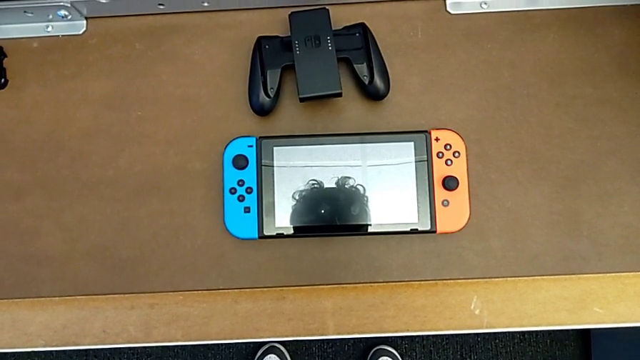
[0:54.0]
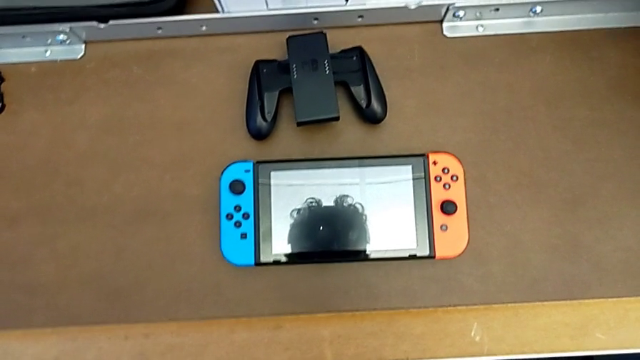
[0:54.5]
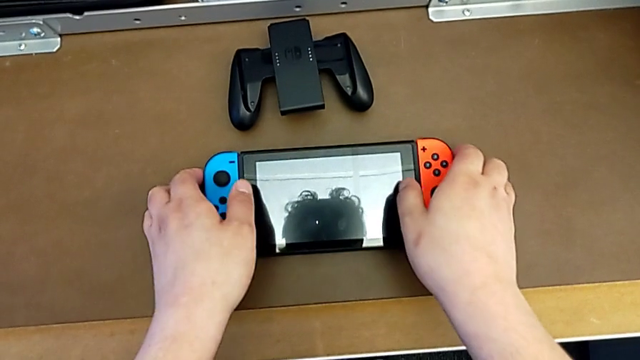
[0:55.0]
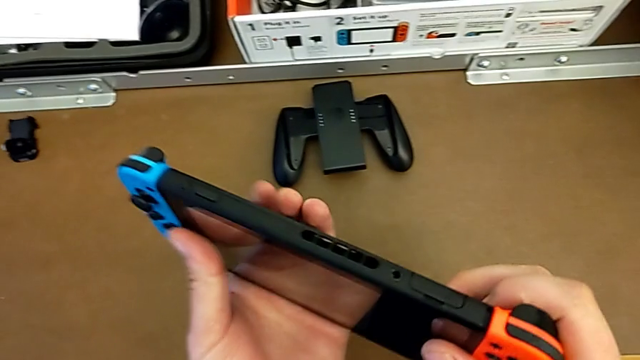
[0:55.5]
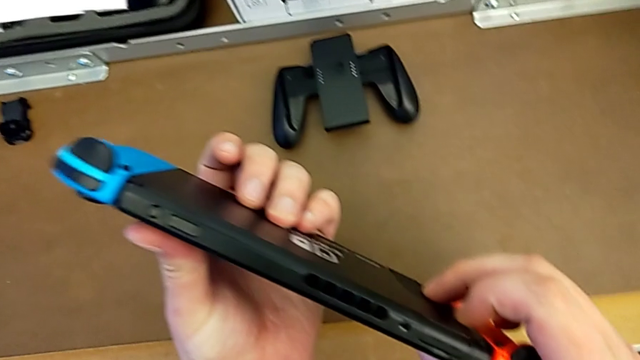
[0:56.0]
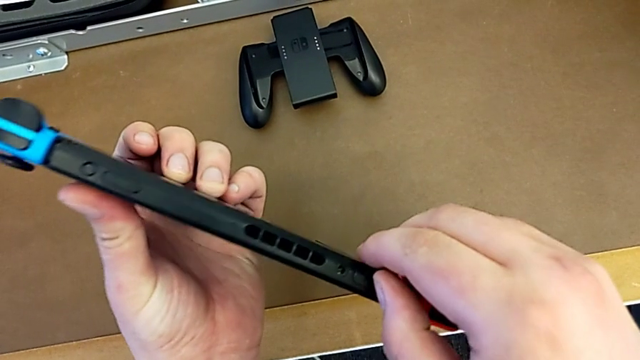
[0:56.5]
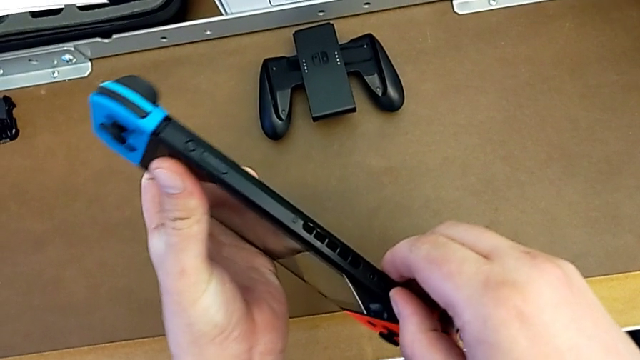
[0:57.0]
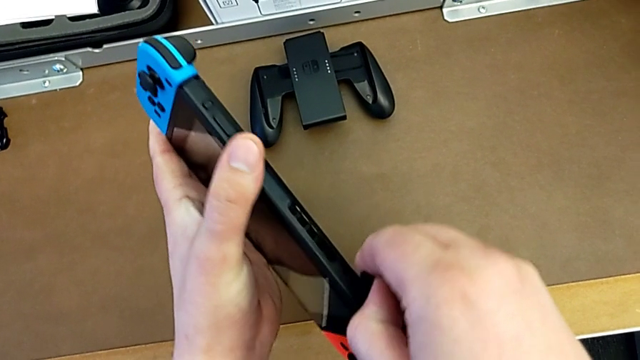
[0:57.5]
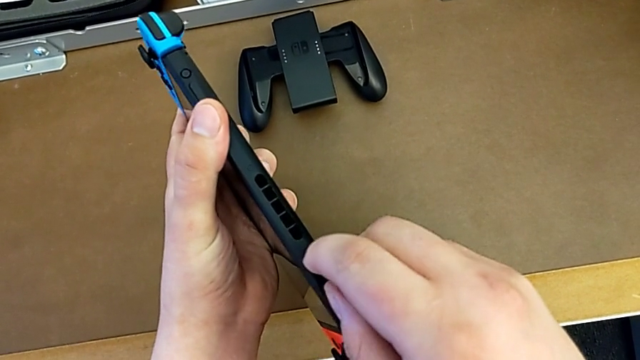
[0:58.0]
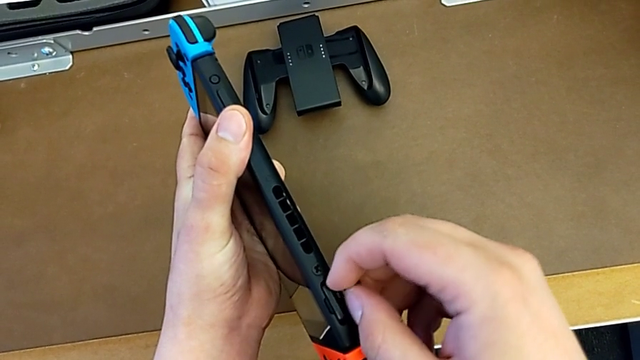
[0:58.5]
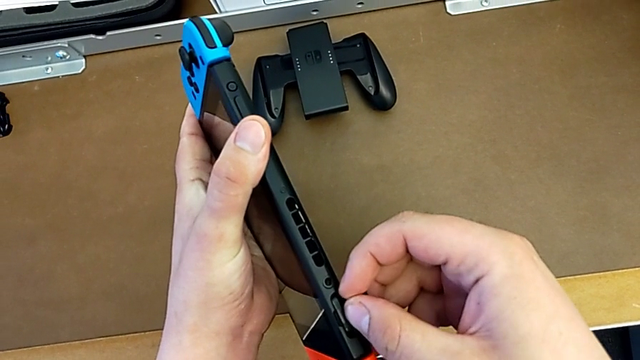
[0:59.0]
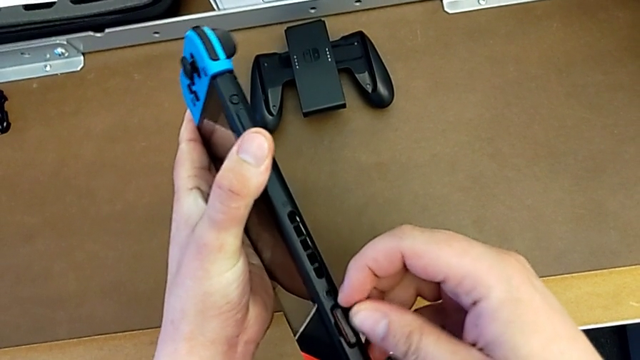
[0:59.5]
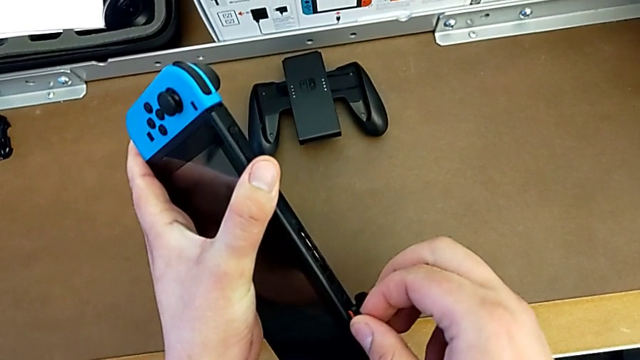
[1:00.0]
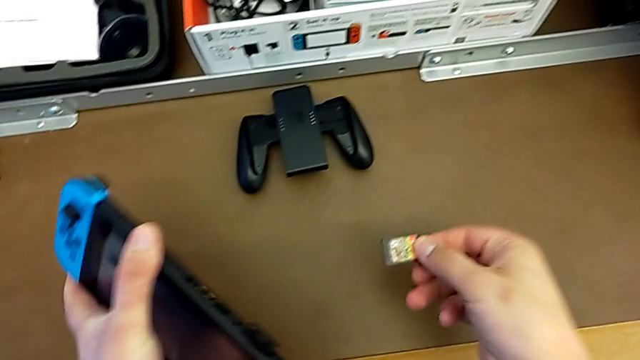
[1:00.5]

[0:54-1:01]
The camera wearer changes the game card of the Nintendo Switch. They grab the Nintendo Switch, lift it, turn it, open the top lid and withdraw the game card.

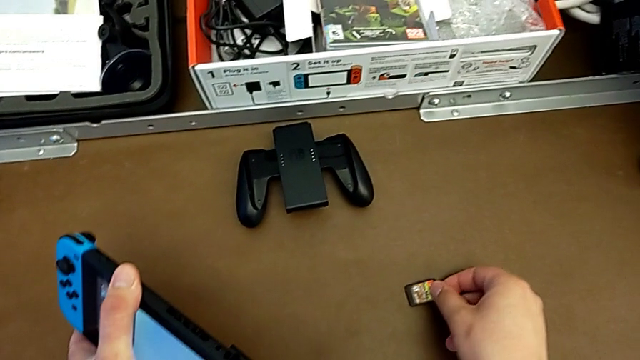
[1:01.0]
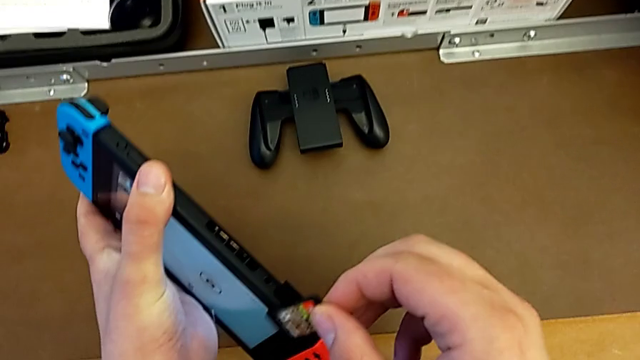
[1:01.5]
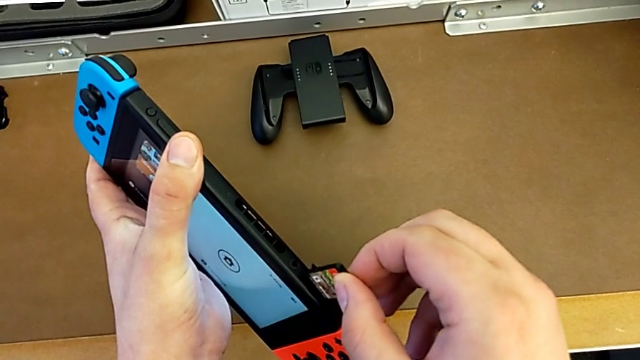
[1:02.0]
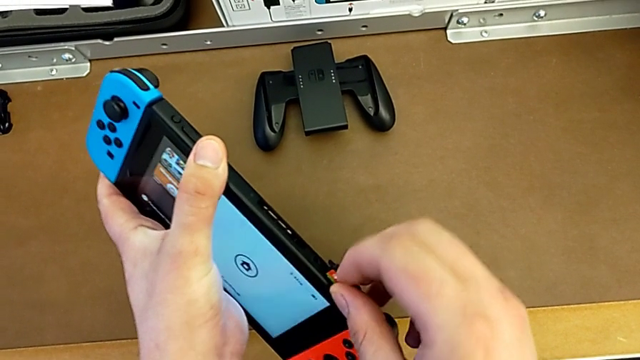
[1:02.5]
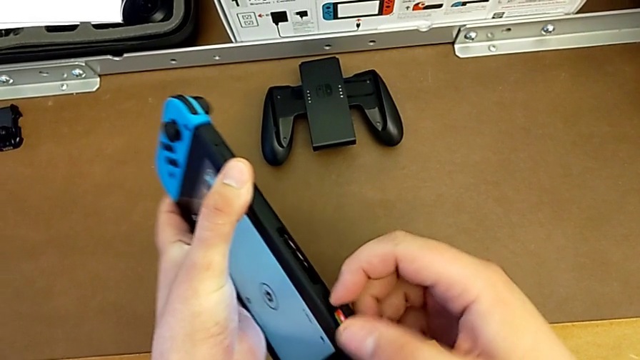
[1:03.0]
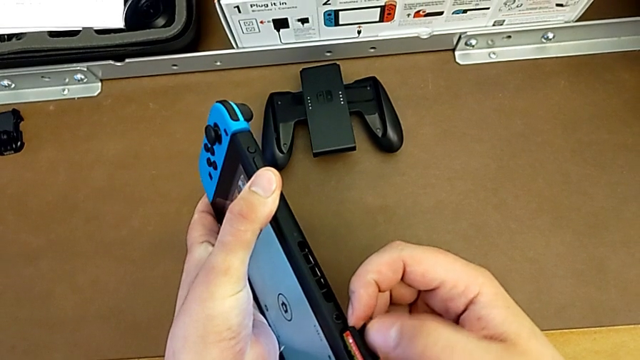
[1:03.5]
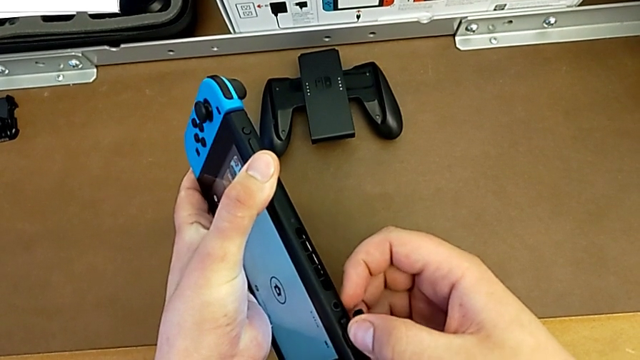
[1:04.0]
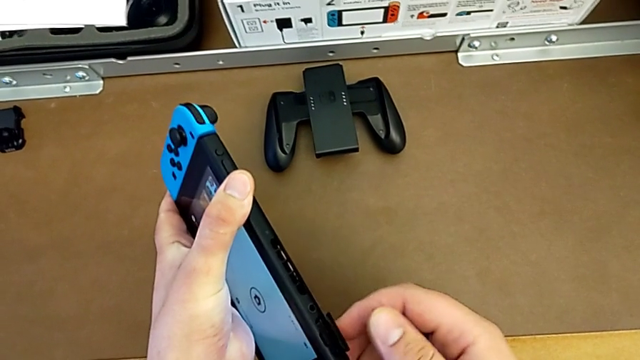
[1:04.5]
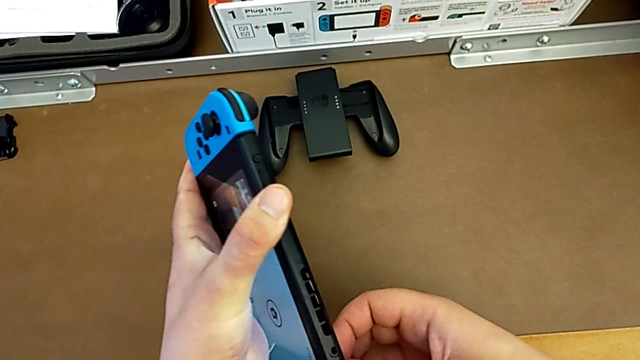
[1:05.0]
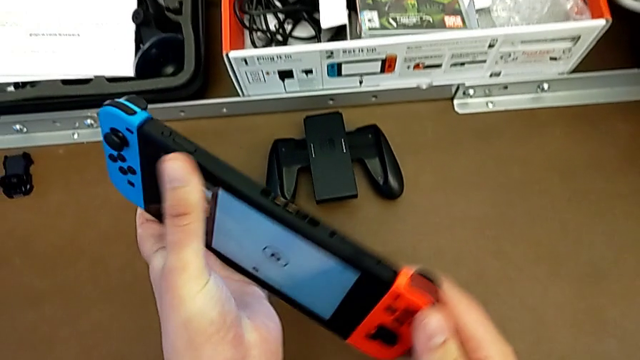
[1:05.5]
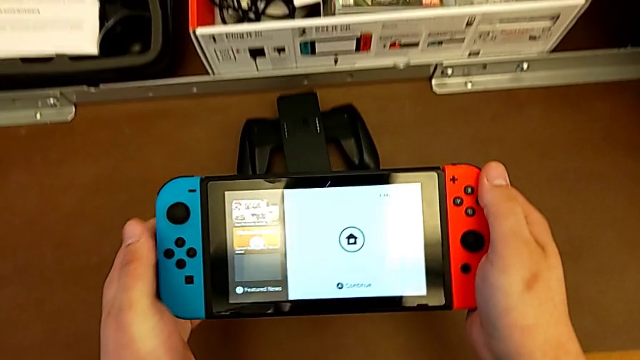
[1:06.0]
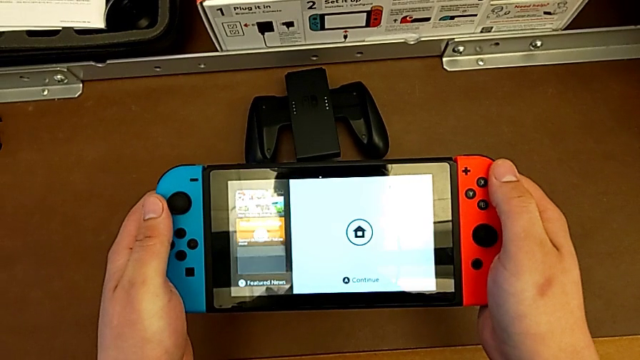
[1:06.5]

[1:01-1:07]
The camera wearer inserts the game card in the slot of the Nintendo Switch. They insert the game card, push it, close the top lid and turn the Nintendo Switch.

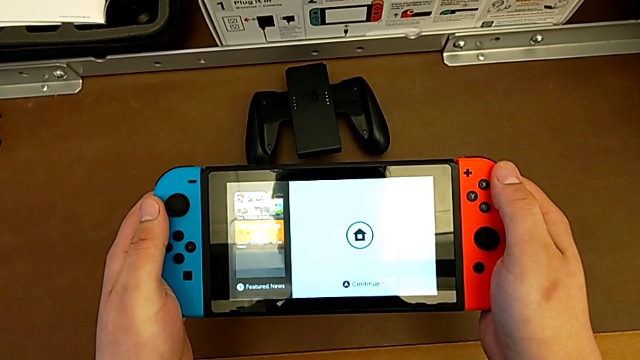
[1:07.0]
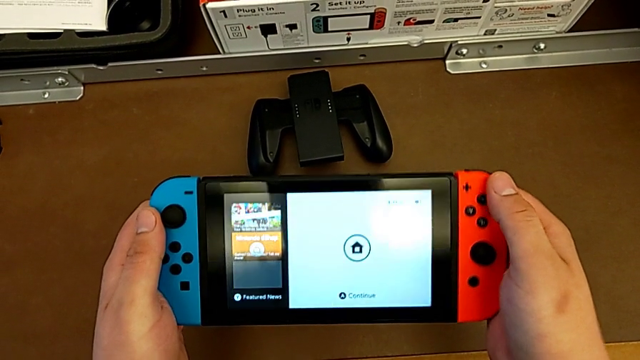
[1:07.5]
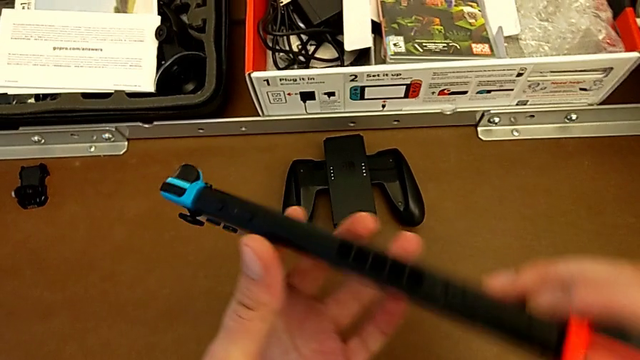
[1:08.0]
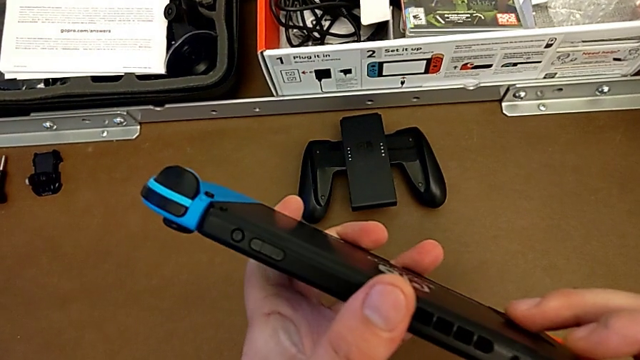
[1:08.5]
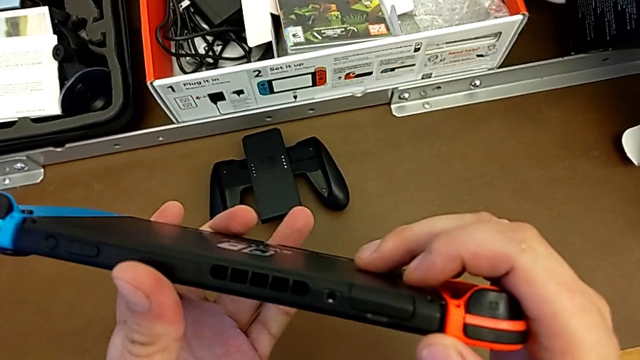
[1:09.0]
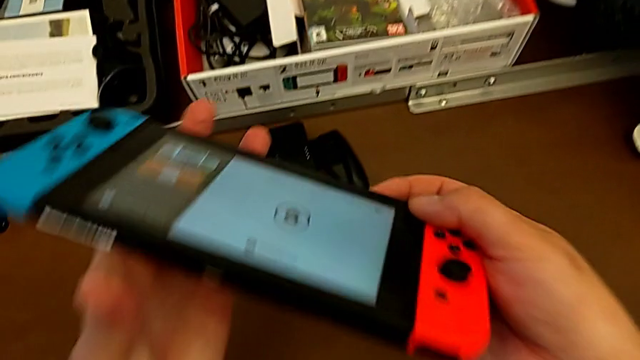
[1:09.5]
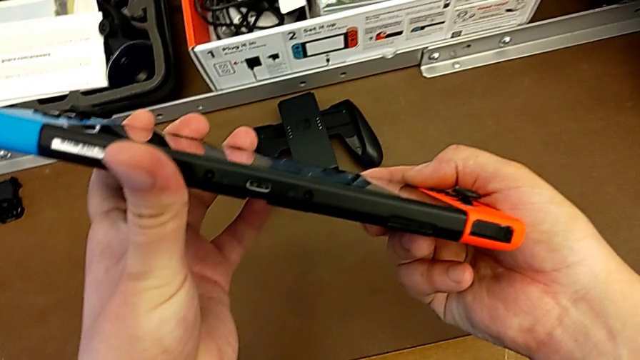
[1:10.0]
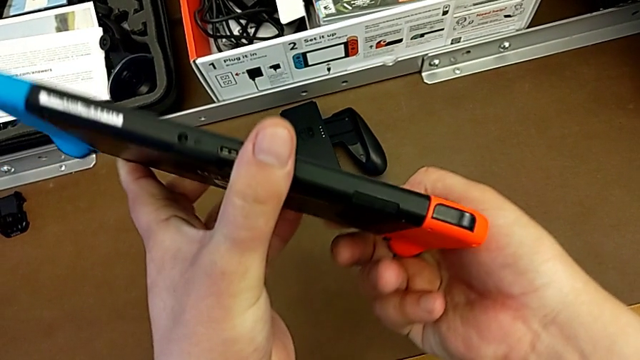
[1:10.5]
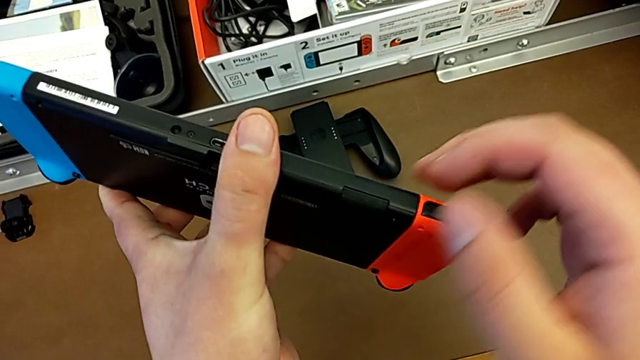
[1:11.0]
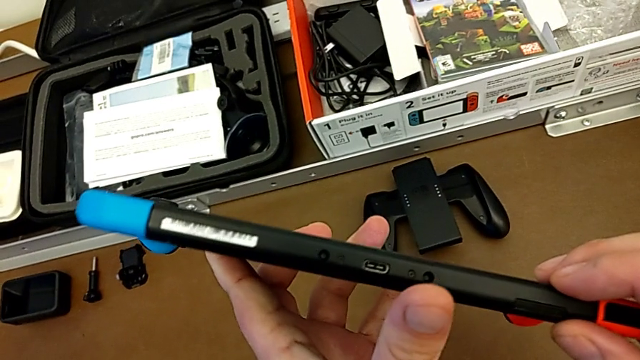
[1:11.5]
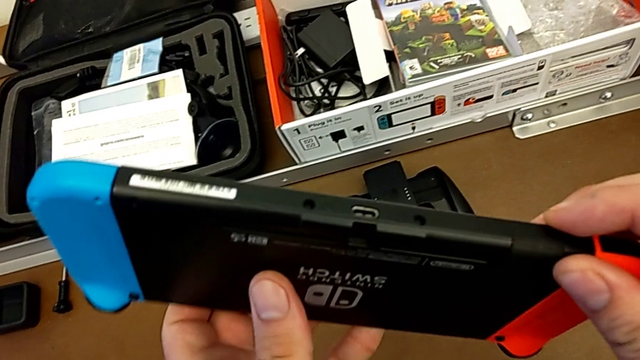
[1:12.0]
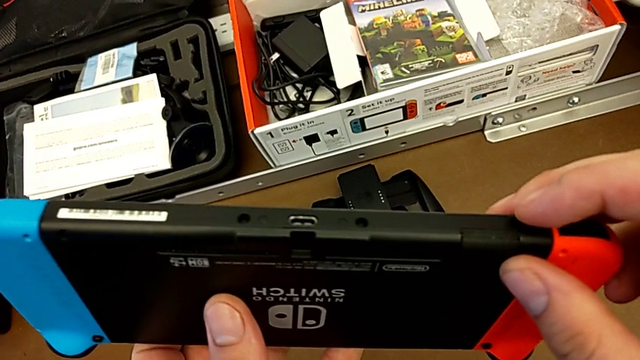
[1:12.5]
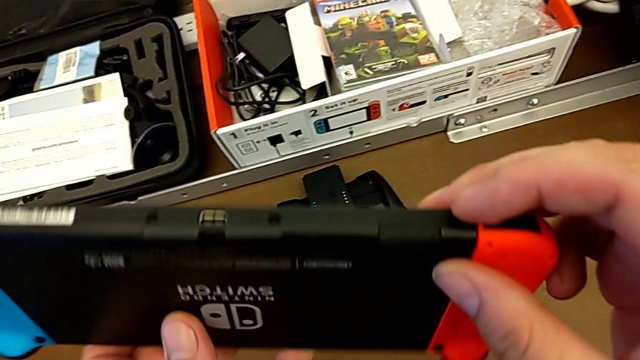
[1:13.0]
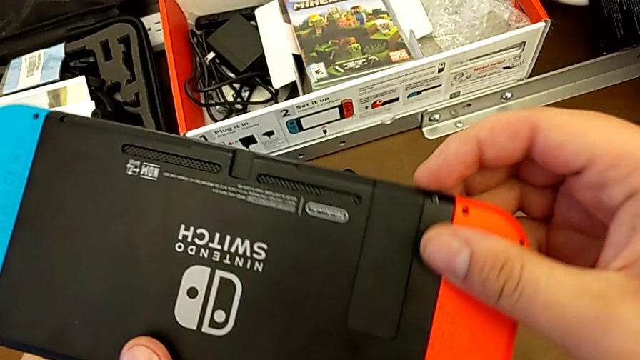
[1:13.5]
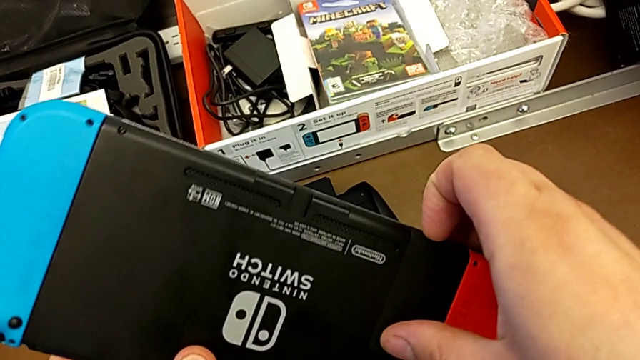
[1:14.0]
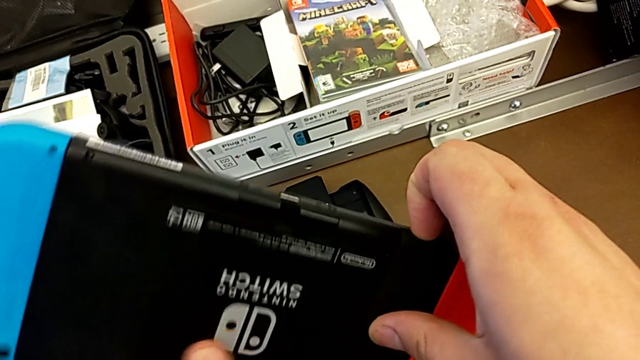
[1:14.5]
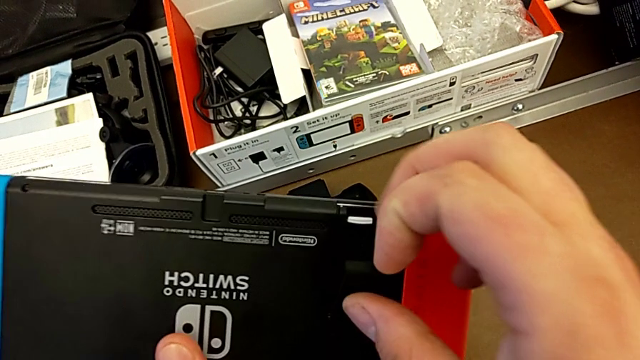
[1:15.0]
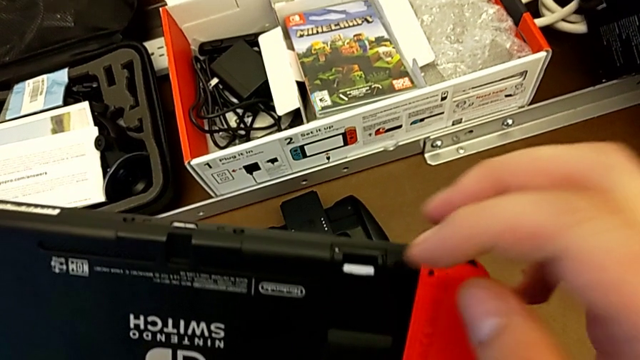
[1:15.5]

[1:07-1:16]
The camera wearer is changing the SD card from the Nintendo Switch. They turn the Nintendo Switch, inspect it, turn it, inspect it and open the kickstand.
